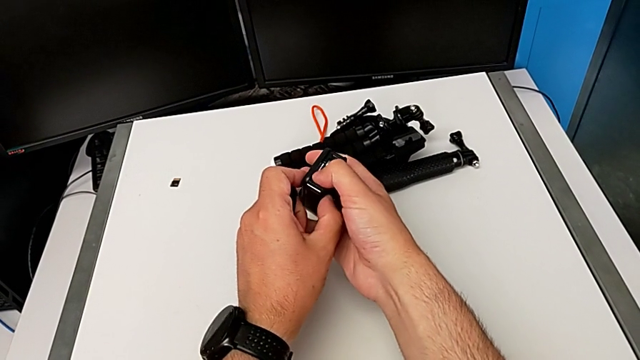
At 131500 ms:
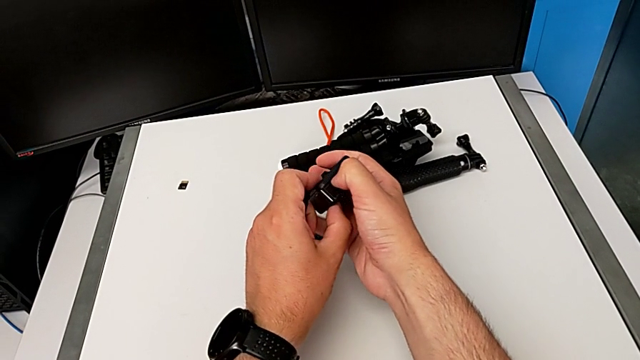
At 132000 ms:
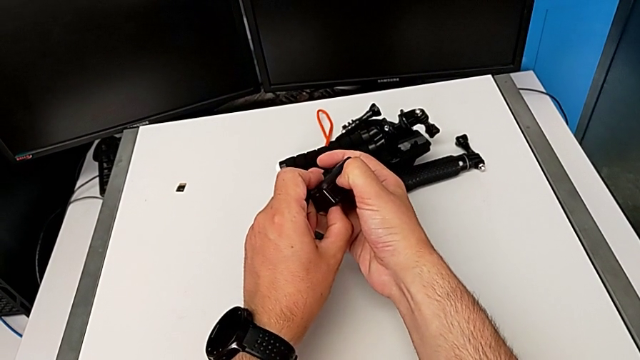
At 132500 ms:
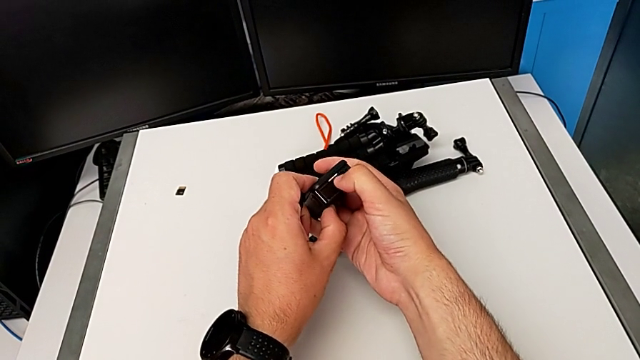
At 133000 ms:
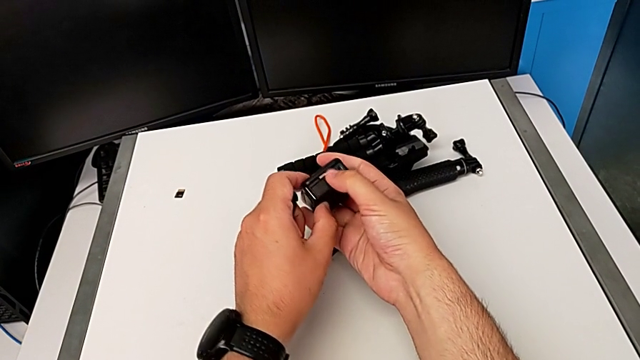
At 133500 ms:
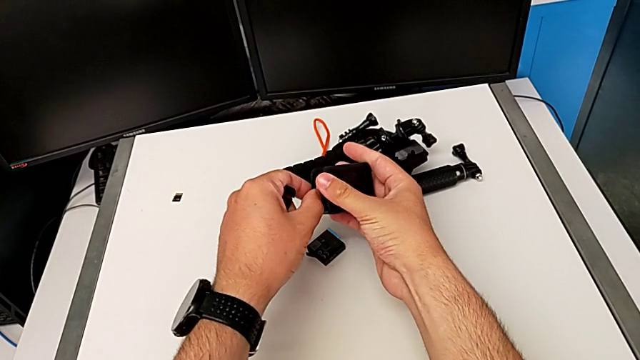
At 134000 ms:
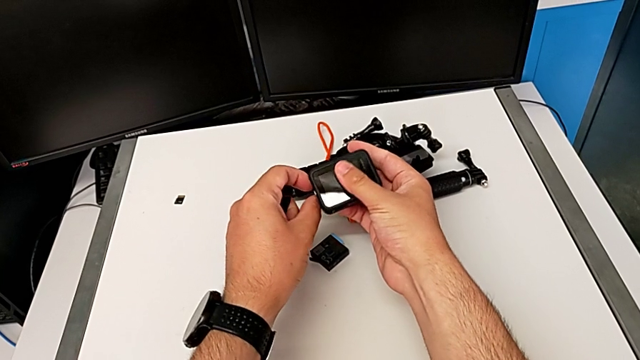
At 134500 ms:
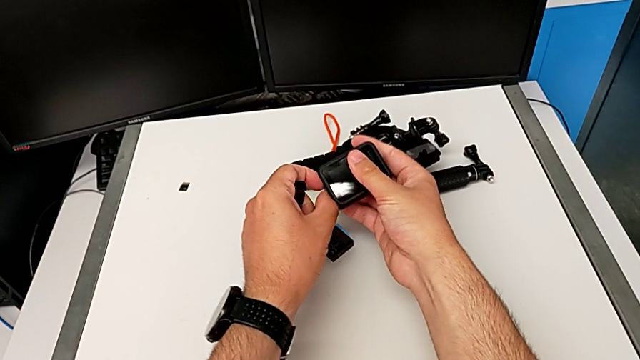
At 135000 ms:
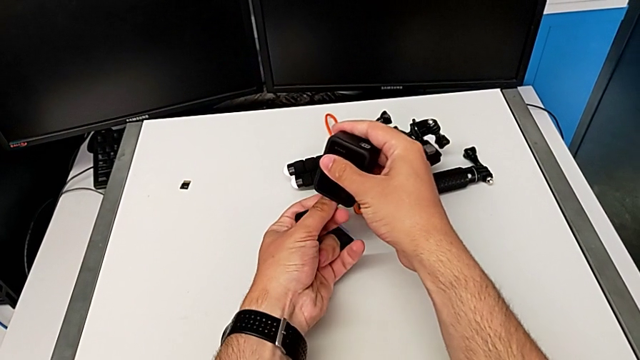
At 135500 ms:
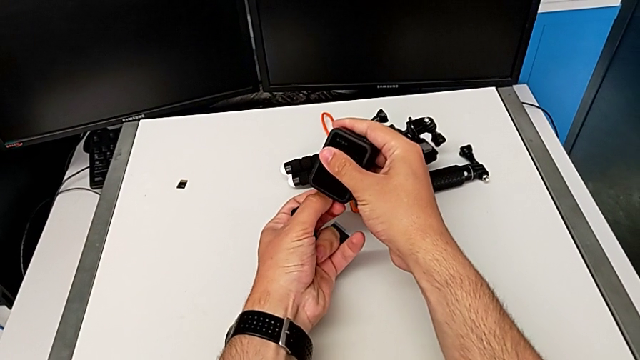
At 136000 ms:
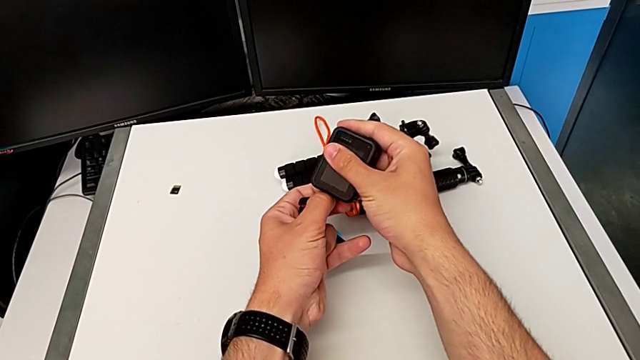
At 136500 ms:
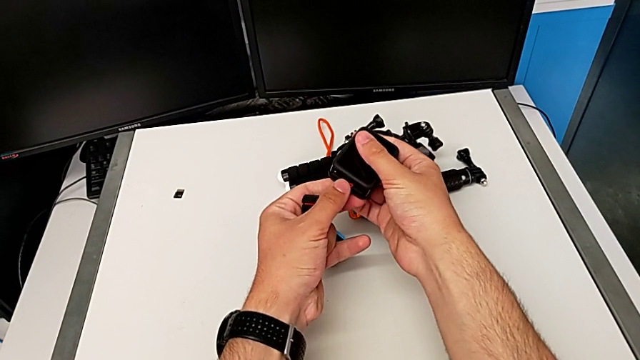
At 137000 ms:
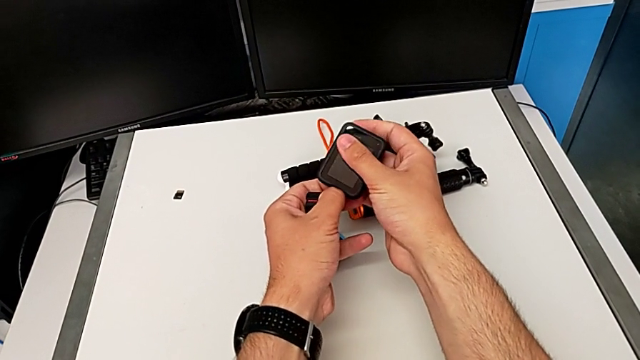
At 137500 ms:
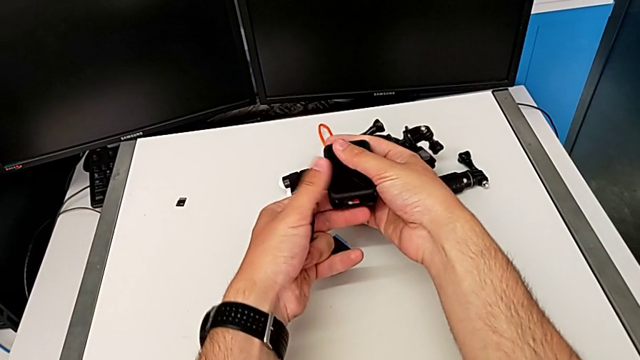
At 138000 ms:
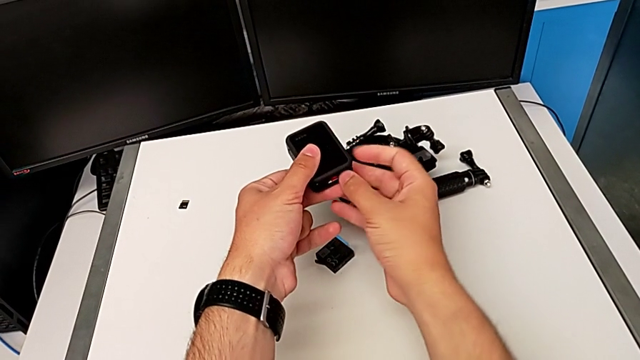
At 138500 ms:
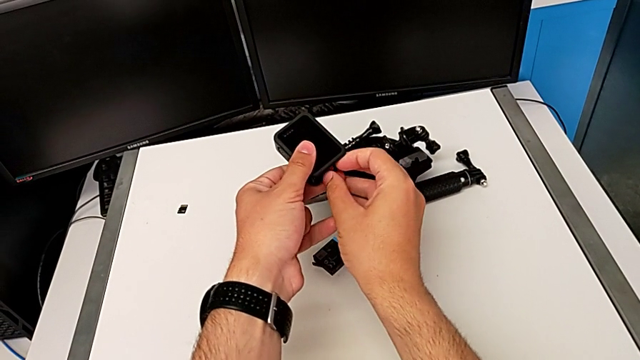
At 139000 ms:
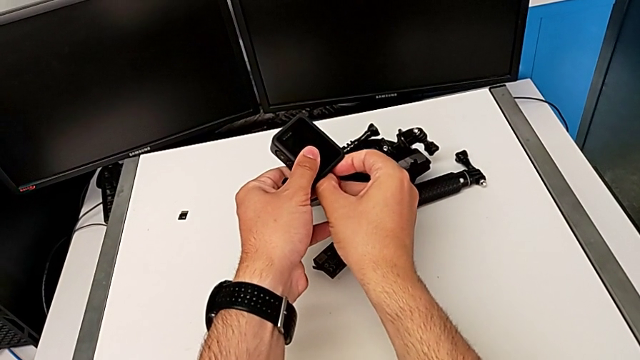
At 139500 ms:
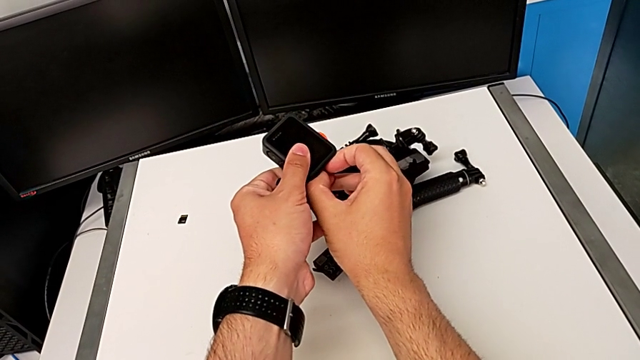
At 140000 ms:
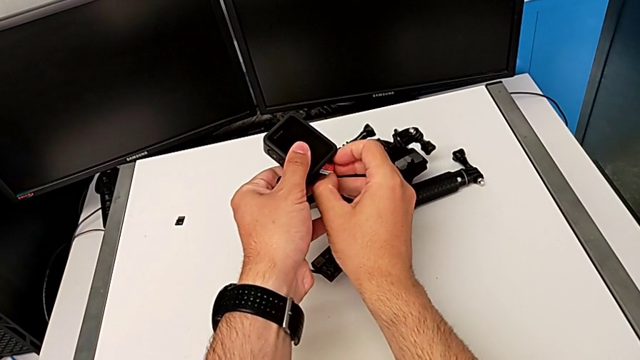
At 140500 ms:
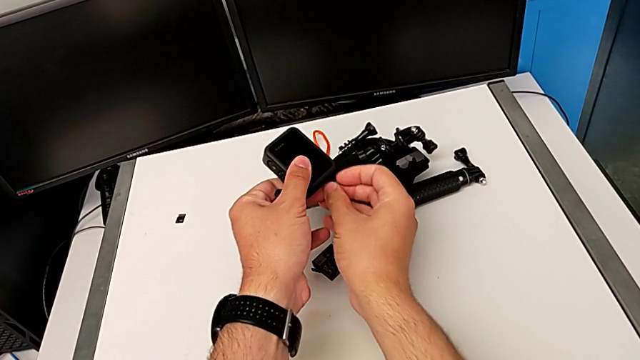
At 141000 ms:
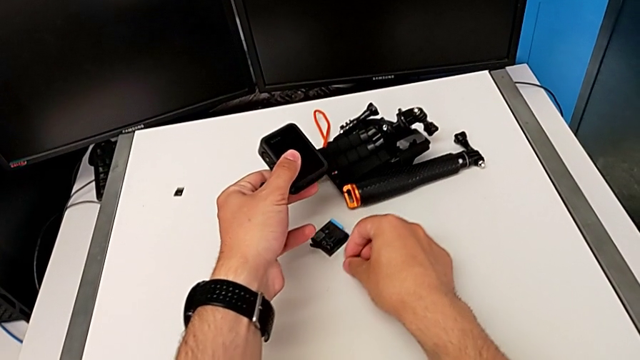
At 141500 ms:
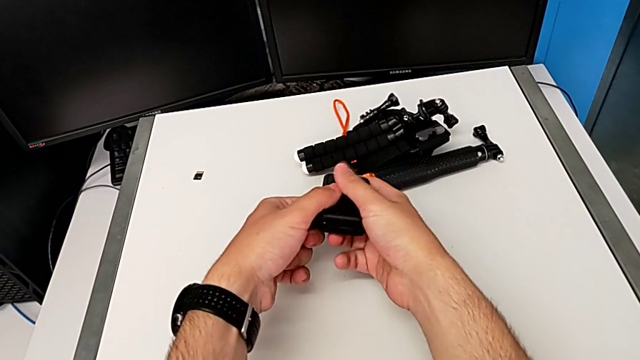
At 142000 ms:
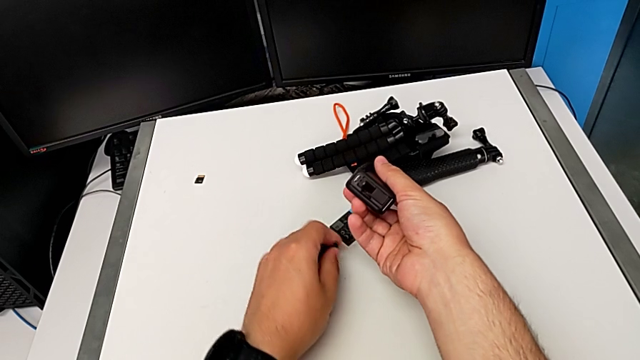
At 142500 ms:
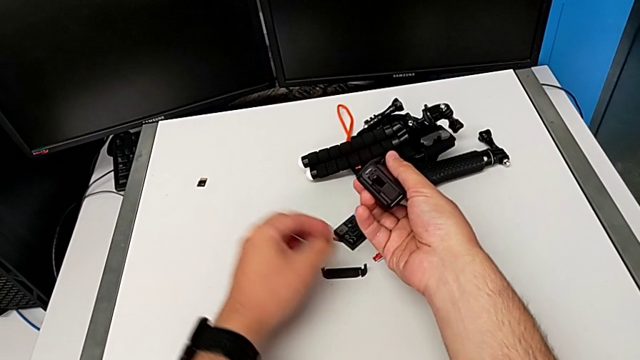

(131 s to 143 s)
The camera wearer is changing the microSD card. They keep pushing the SD card, withdraw the old SD card and place the battery door.

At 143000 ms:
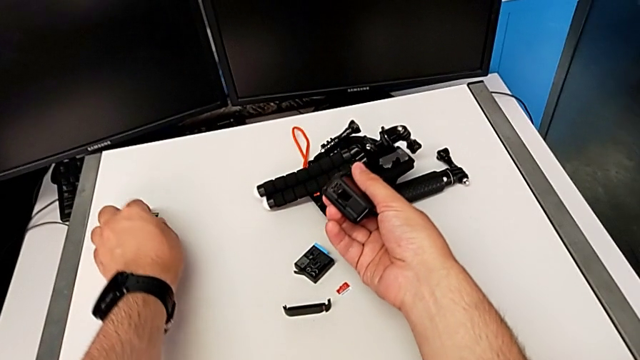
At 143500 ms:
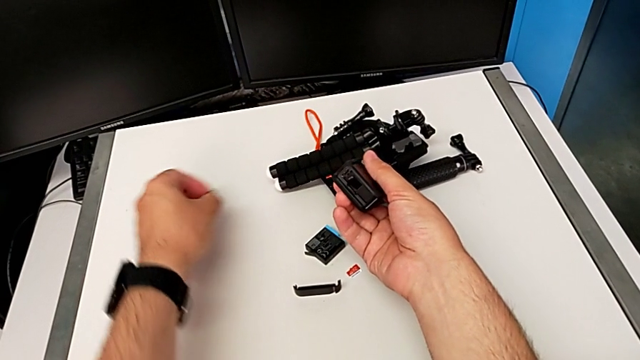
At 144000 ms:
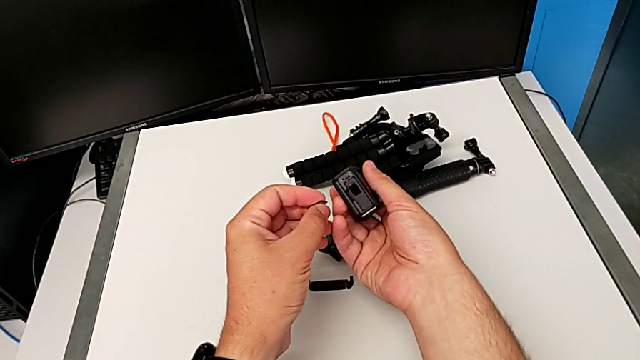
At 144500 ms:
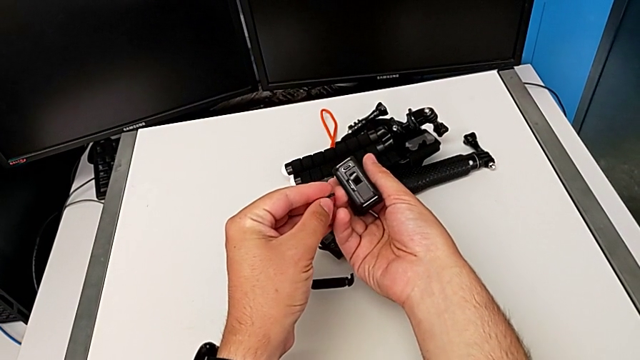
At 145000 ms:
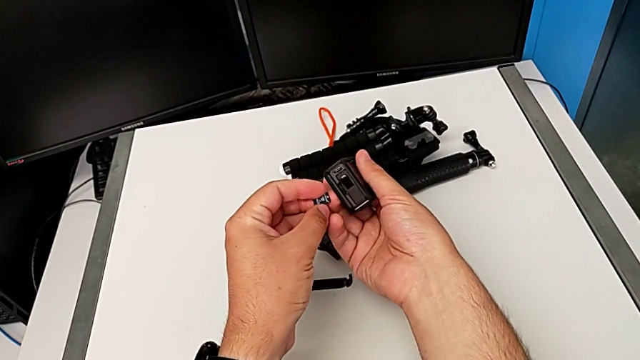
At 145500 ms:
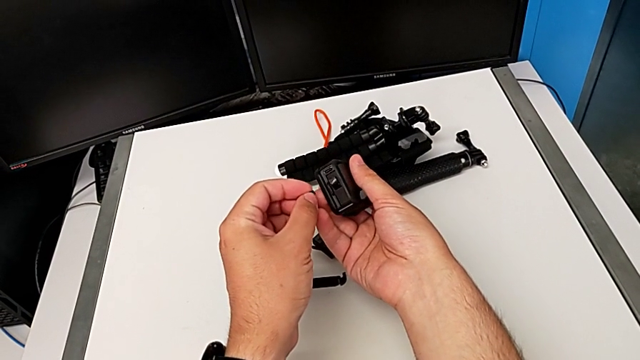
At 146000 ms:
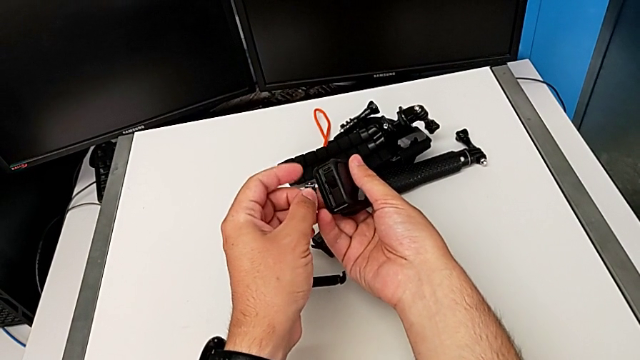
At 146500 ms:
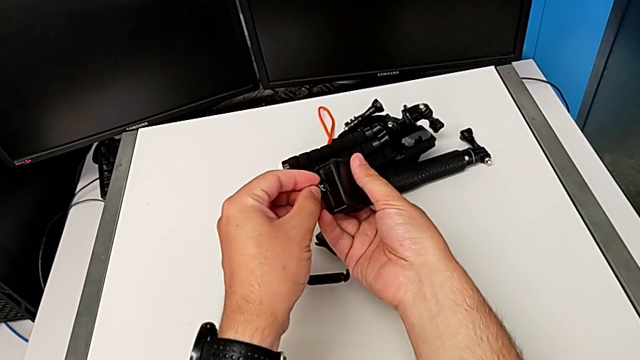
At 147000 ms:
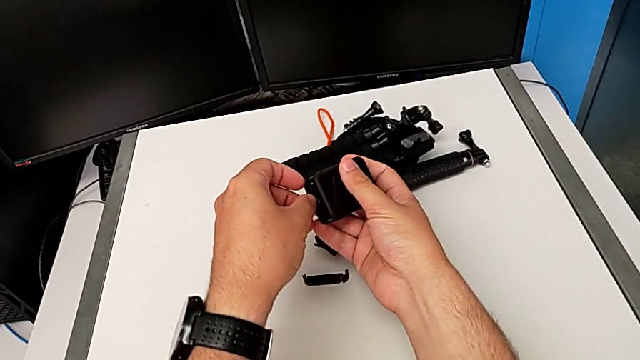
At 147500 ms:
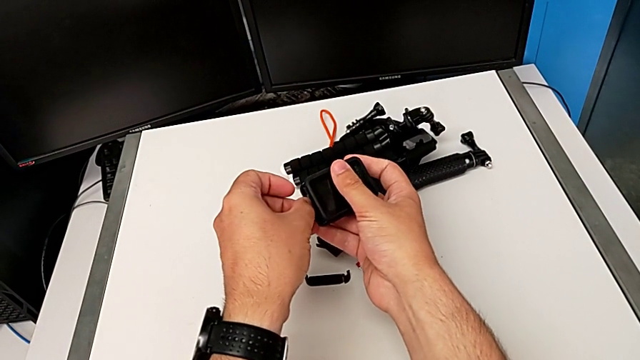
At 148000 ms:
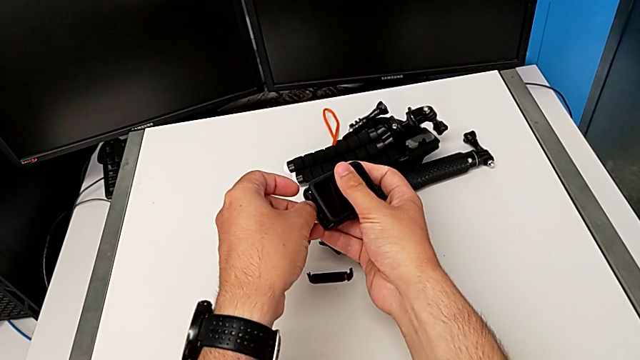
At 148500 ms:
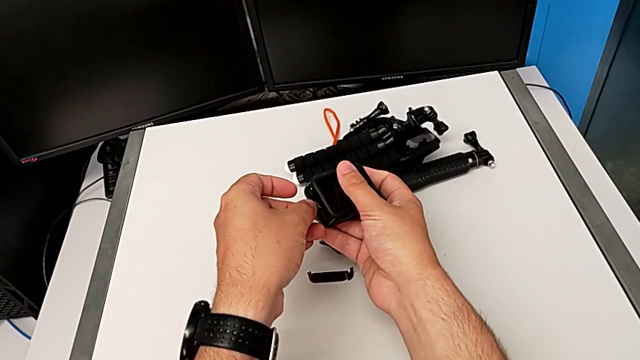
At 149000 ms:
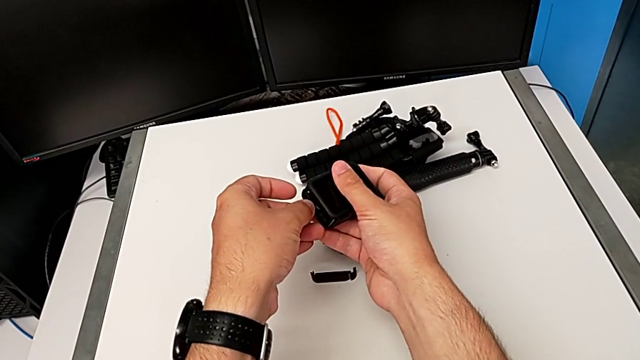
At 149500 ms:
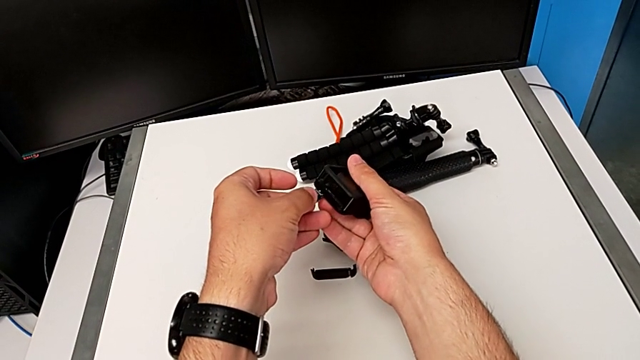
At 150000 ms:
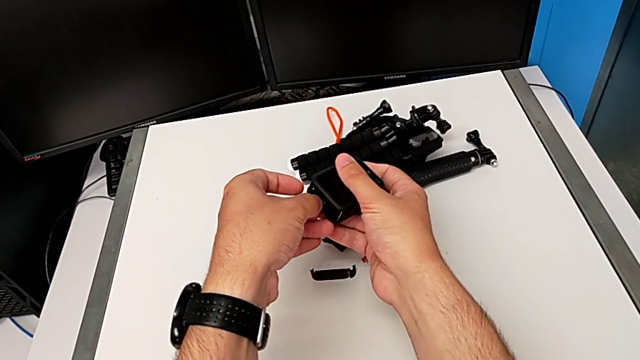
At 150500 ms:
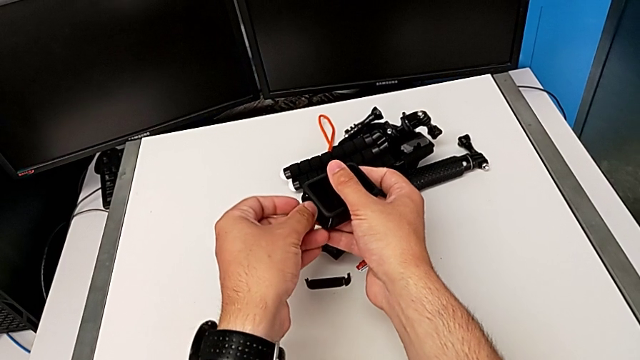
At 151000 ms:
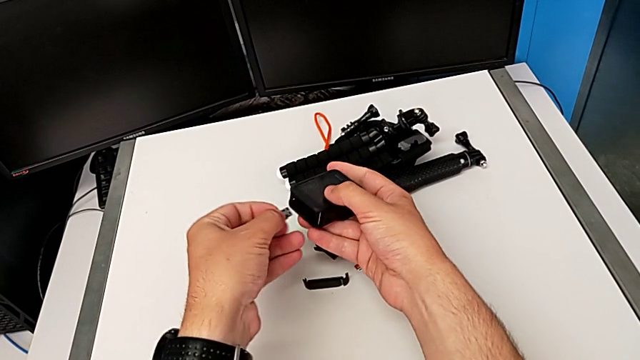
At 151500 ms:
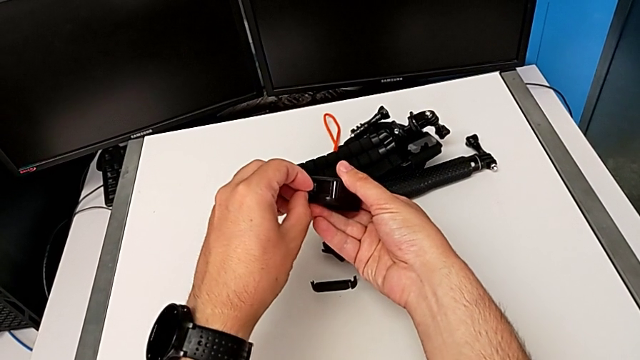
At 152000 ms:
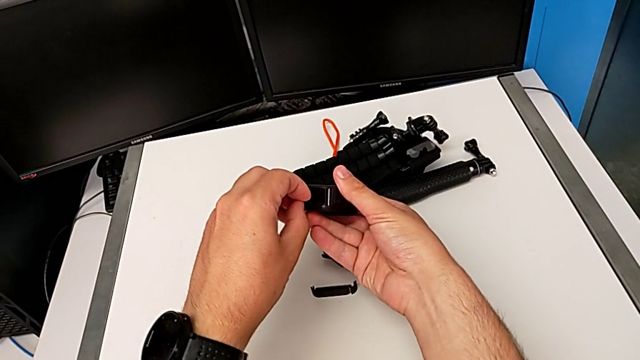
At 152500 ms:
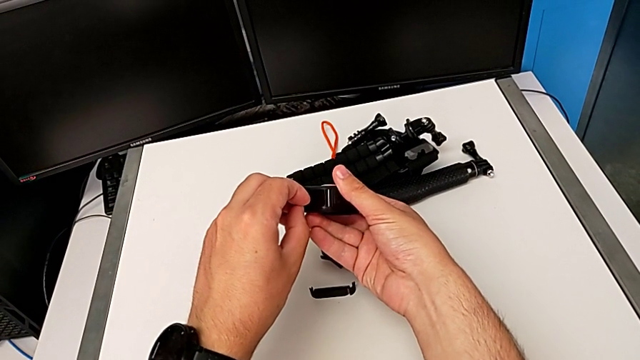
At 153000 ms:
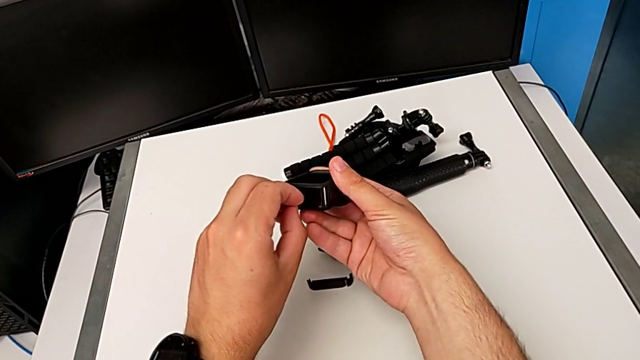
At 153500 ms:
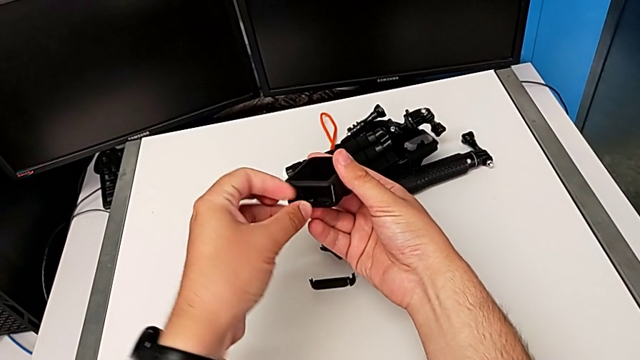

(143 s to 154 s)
The camera wearer is changing the microSD card. They grab the new SD card and begin to insert it.
